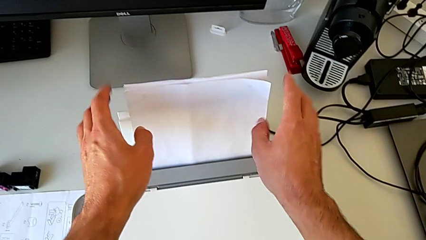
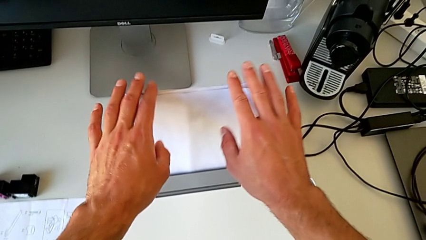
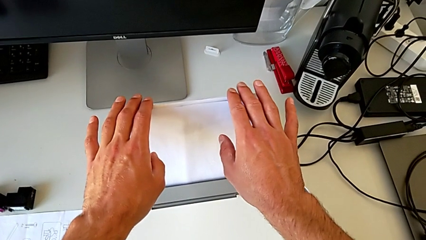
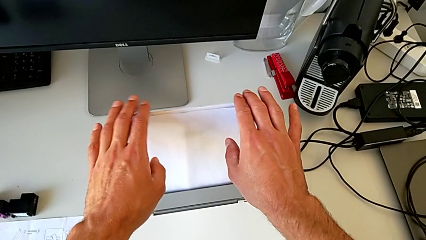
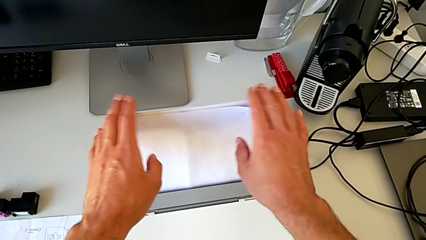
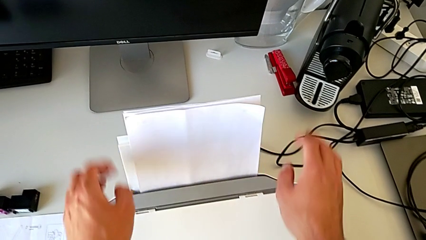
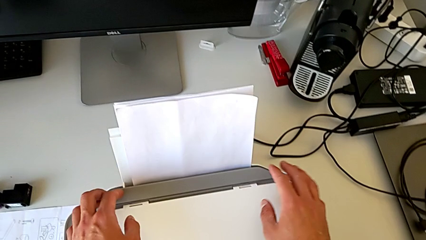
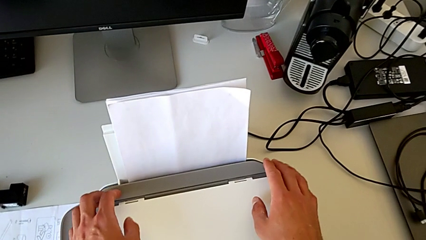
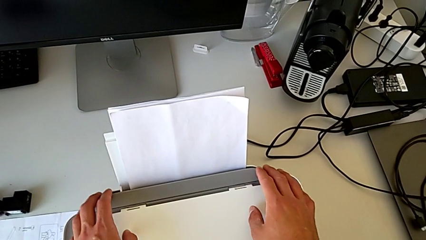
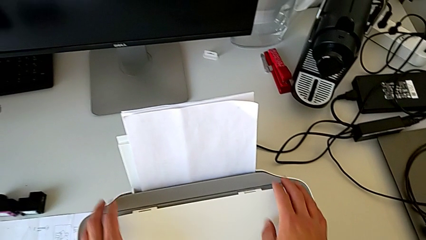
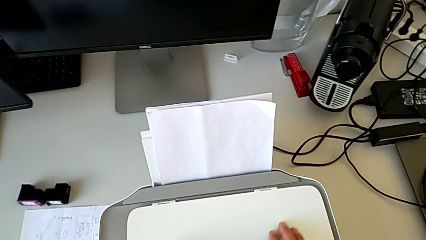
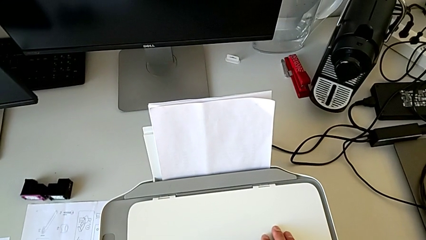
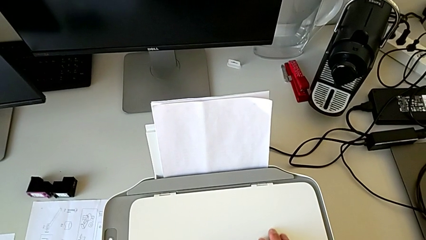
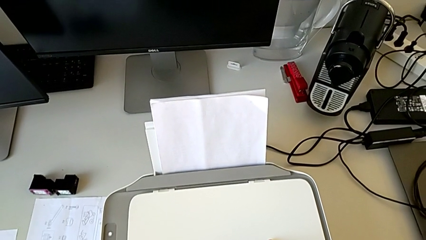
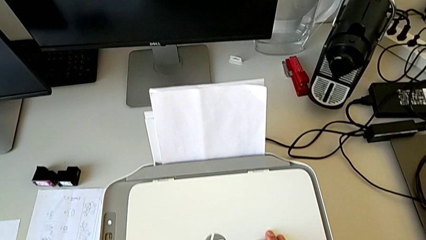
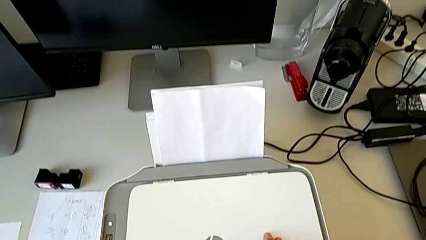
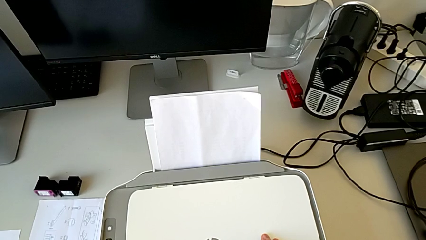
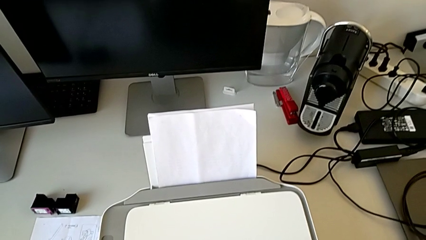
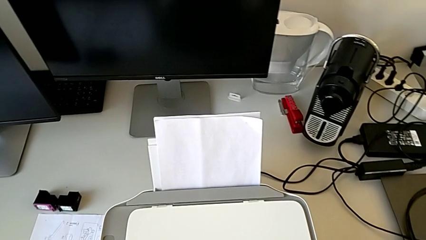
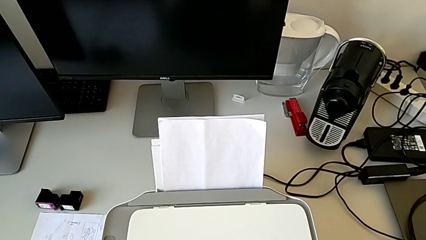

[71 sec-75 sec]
The camera wearer is loading the paper stack into the printer tray. They inspect the paper tray.

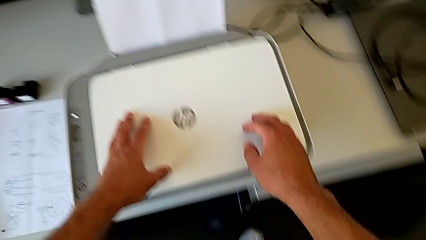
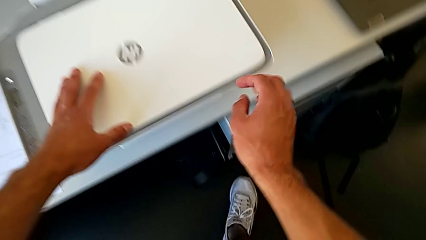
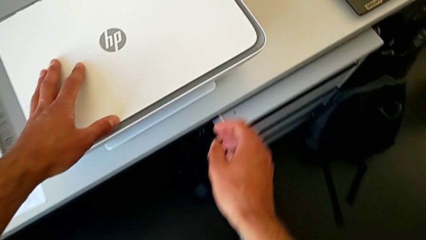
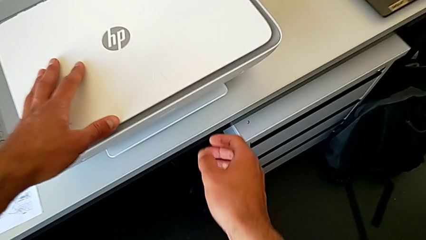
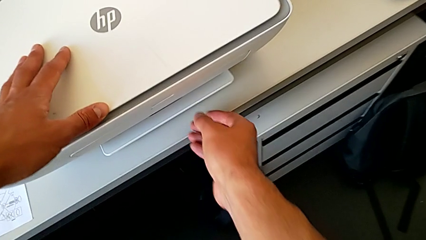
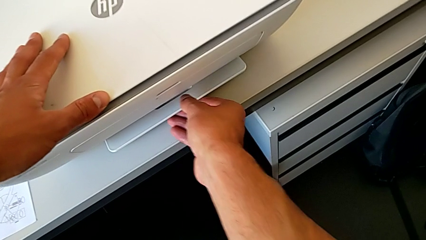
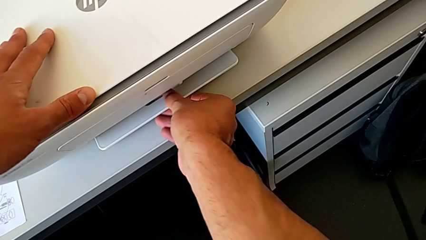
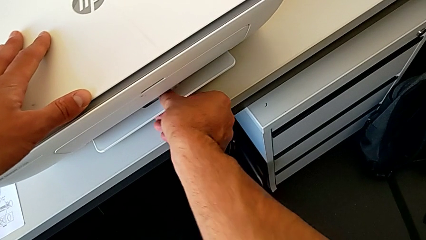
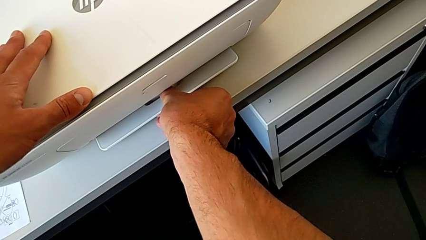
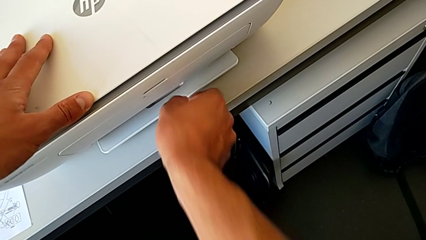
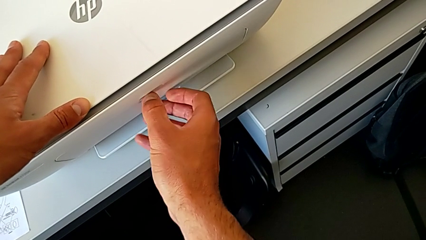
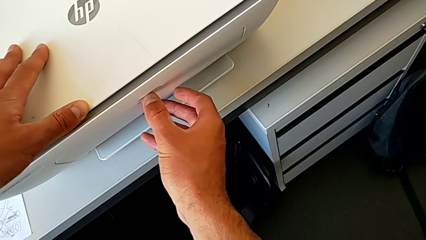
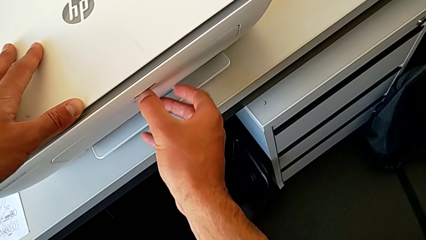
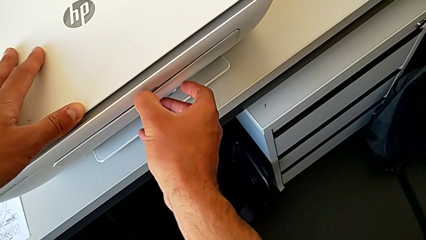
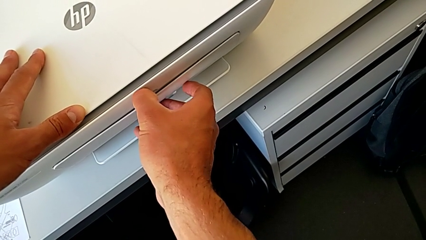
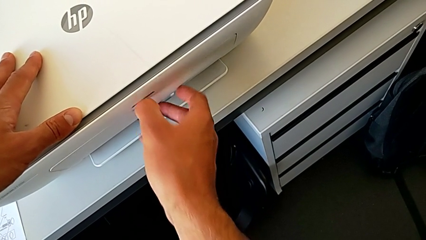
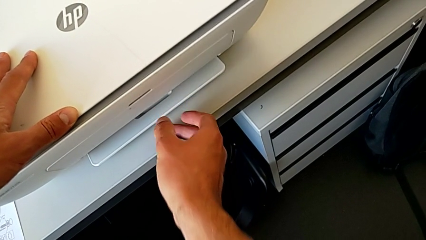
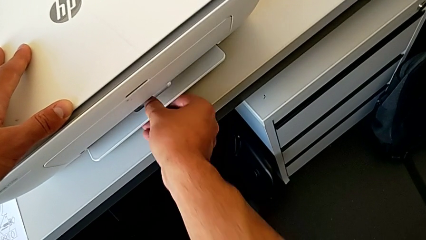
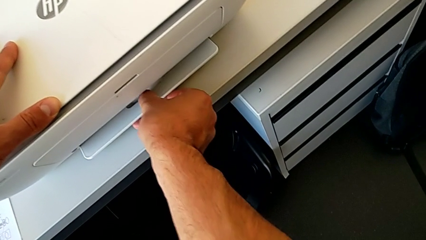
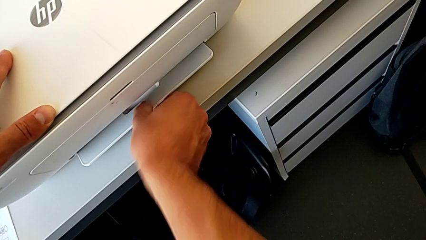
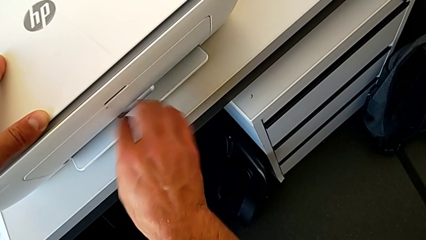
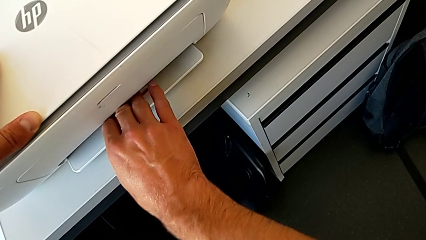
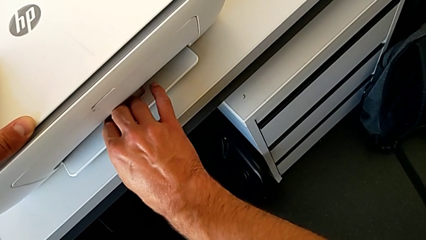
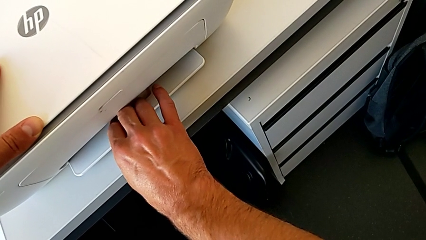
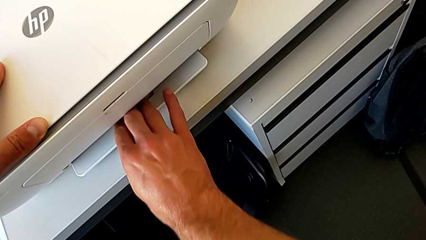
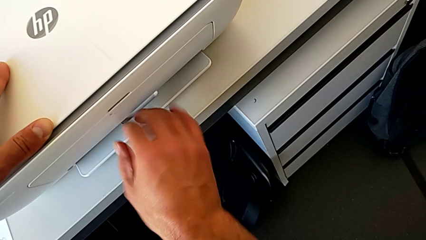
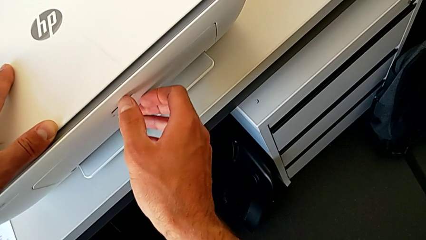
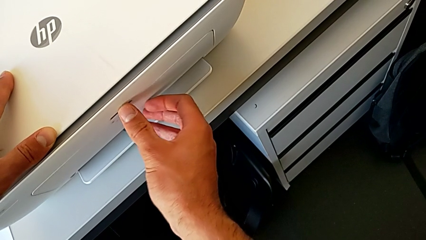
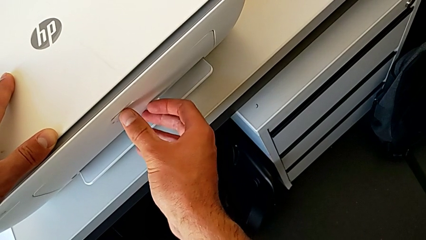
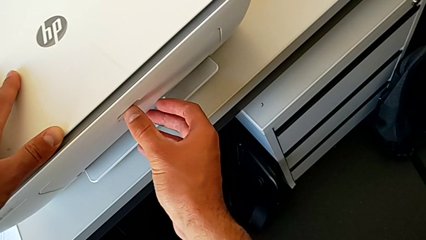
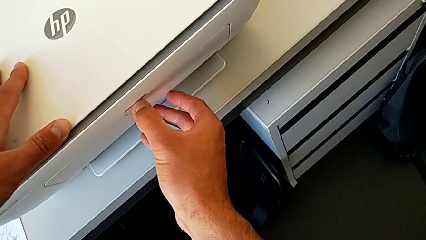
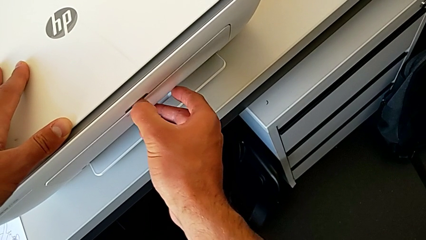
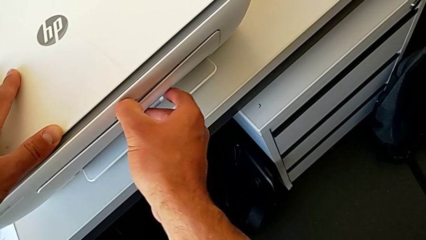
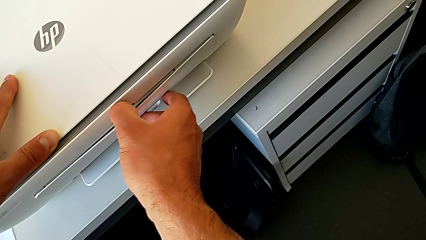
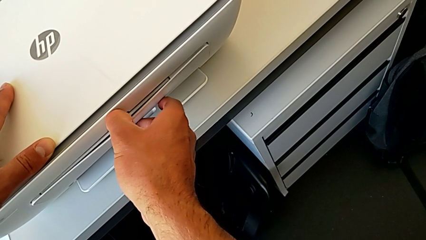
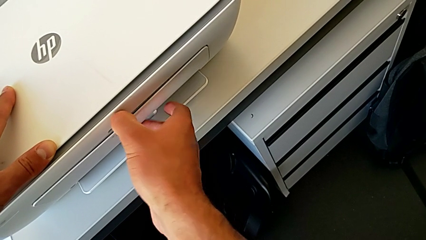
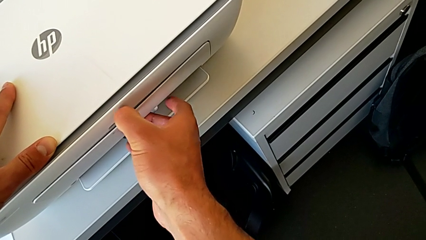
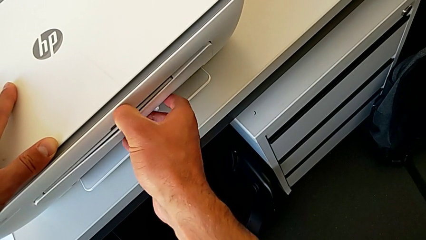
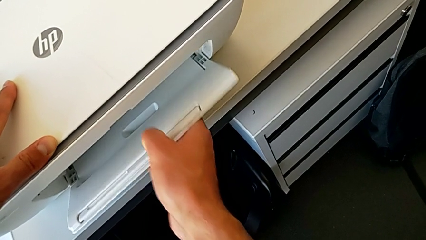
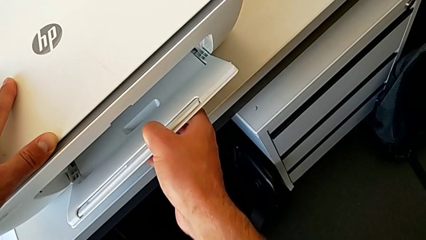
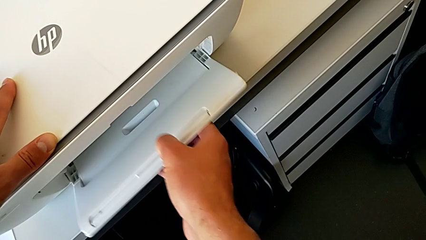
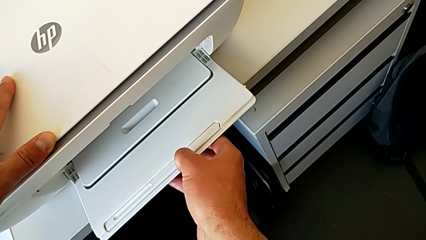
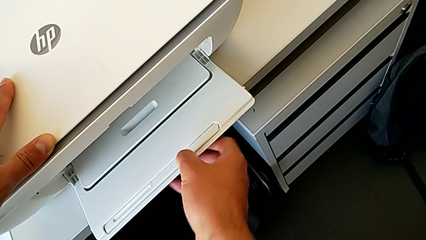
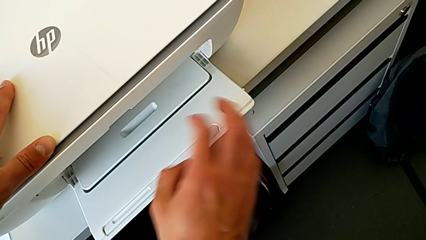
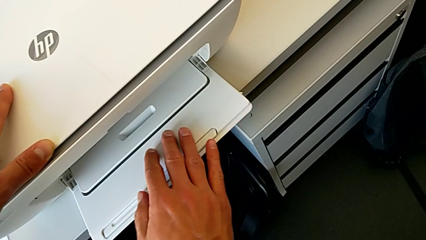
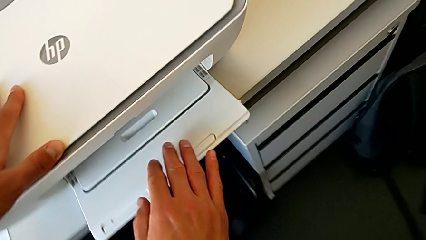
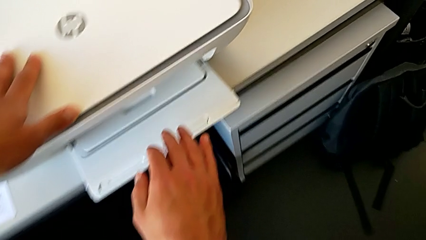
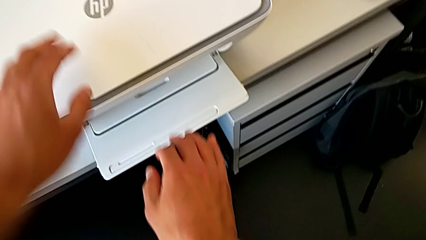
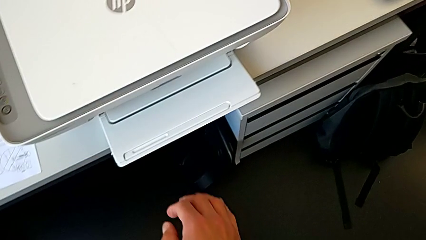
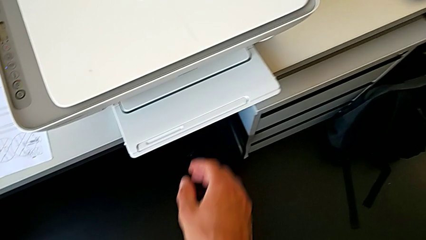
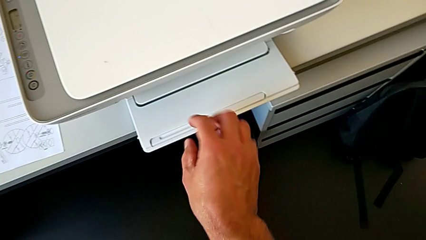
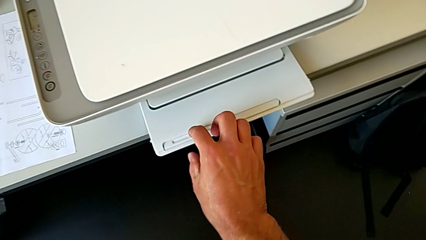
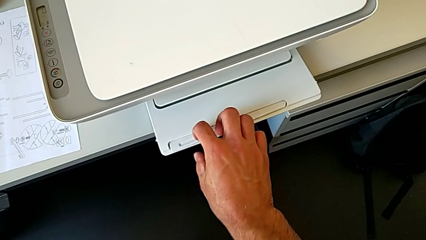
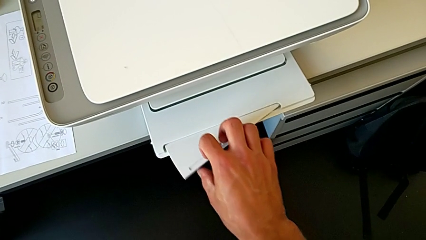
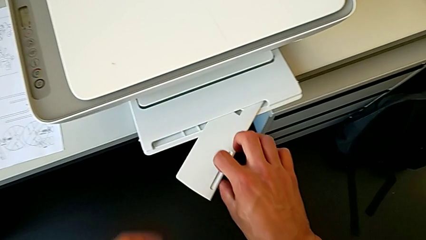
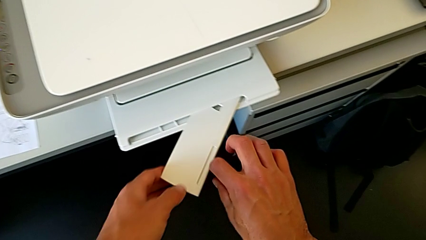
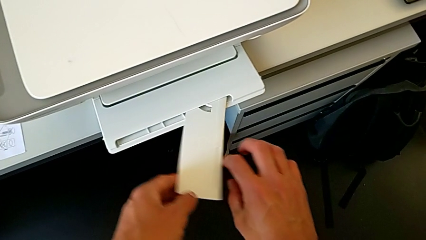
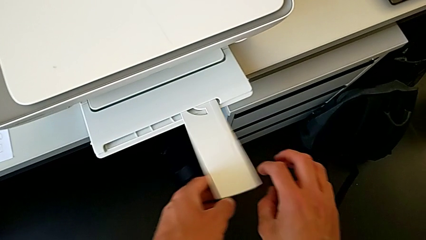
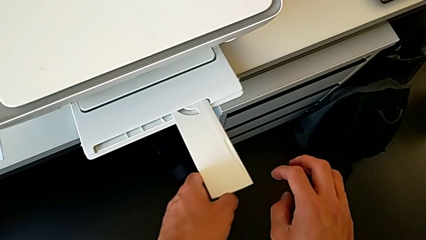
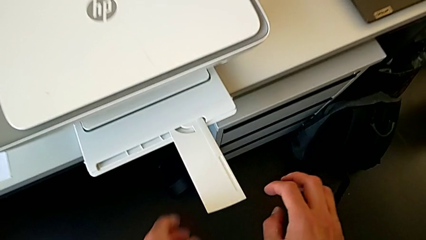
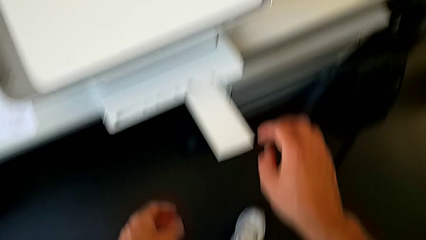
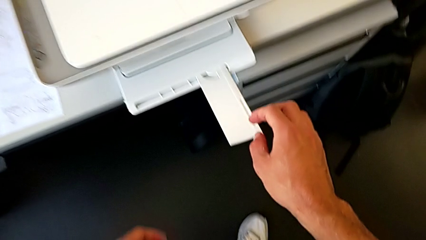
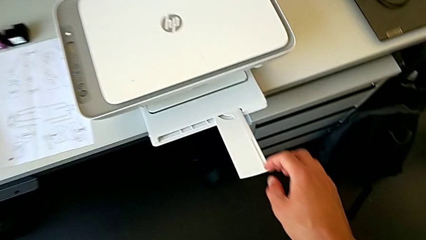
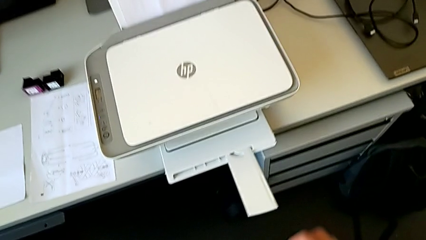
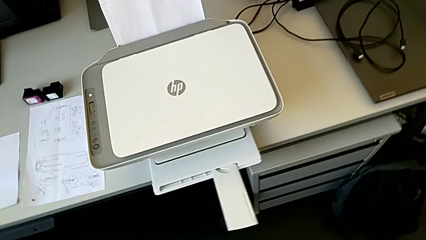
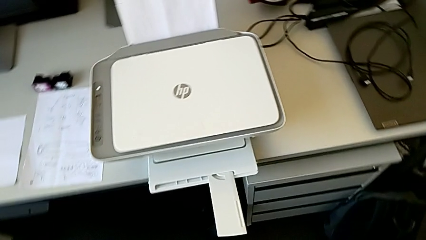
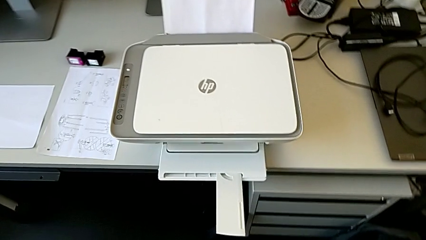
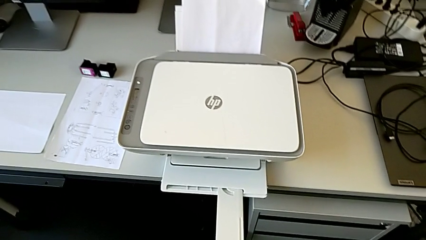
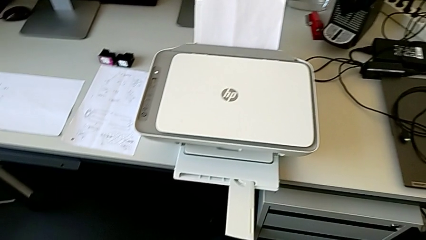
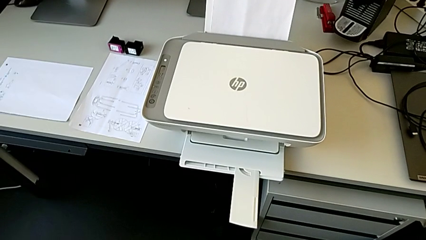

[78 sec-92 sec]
The camera wearer pulls out the tray. They pull the paper tray twice.
